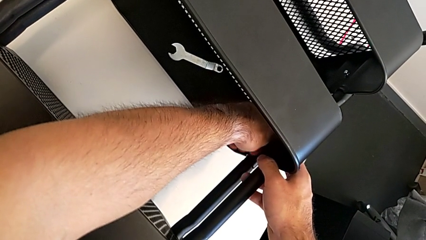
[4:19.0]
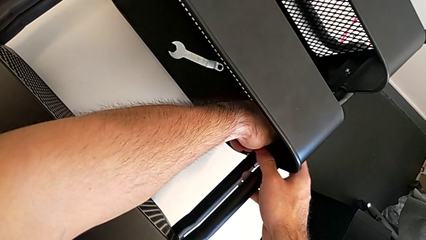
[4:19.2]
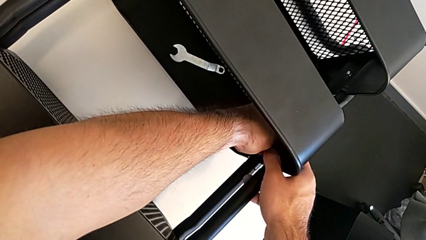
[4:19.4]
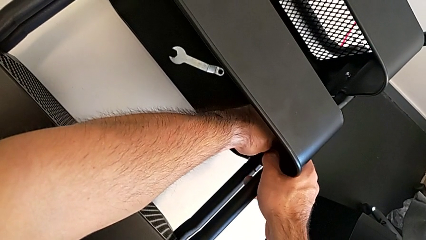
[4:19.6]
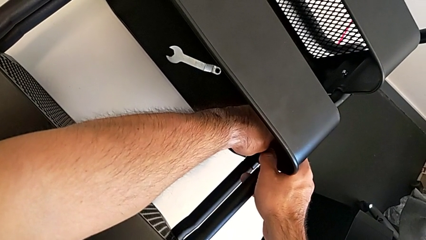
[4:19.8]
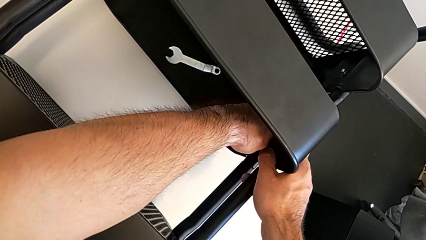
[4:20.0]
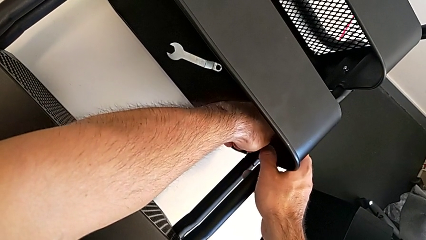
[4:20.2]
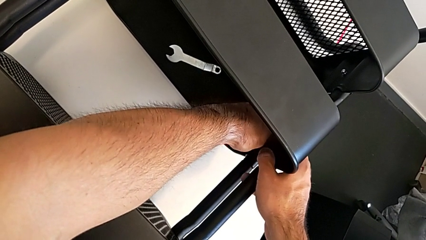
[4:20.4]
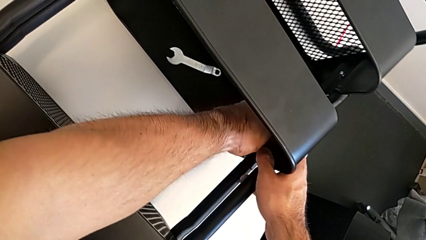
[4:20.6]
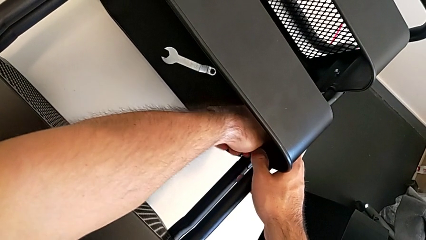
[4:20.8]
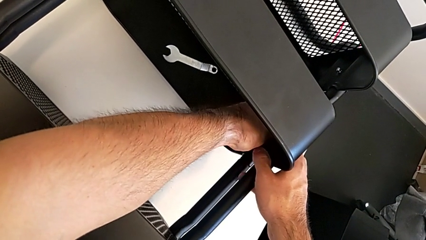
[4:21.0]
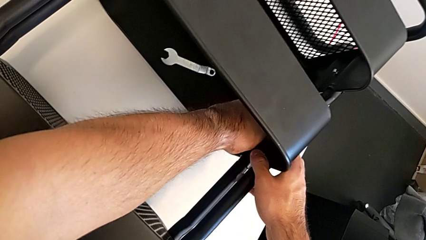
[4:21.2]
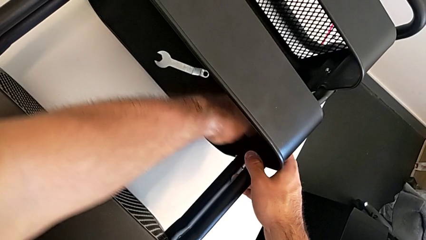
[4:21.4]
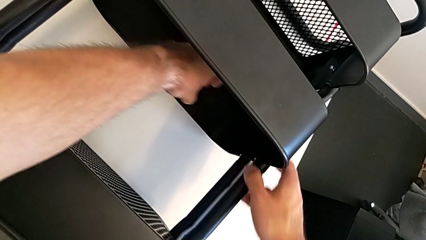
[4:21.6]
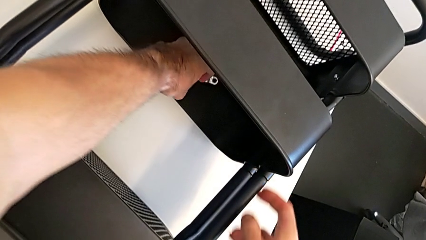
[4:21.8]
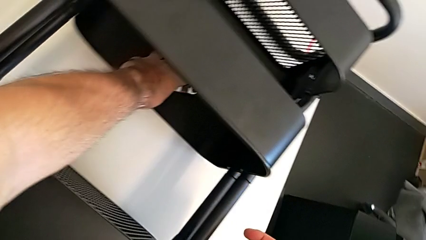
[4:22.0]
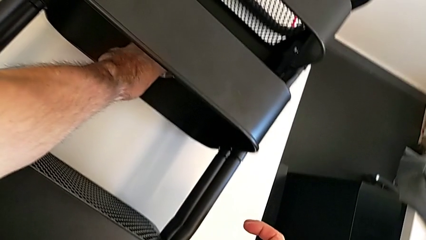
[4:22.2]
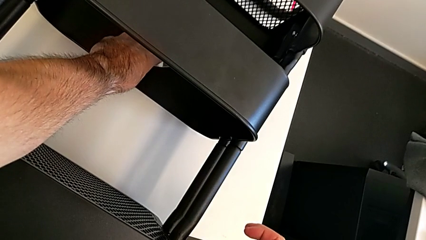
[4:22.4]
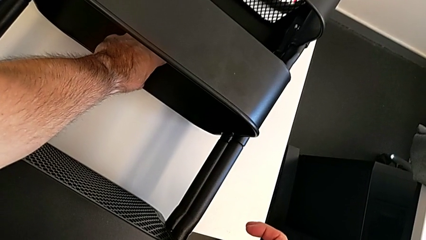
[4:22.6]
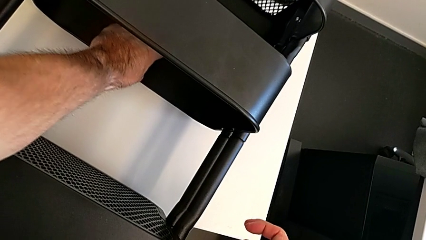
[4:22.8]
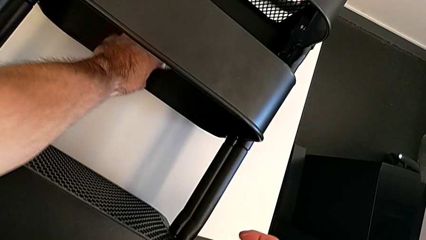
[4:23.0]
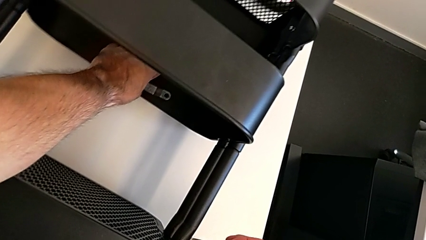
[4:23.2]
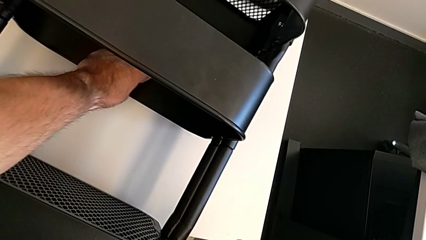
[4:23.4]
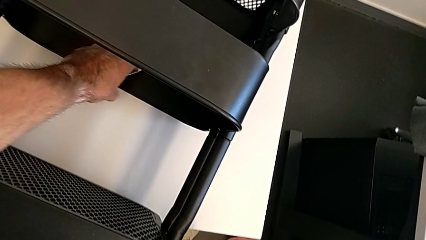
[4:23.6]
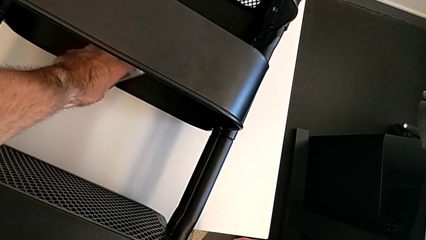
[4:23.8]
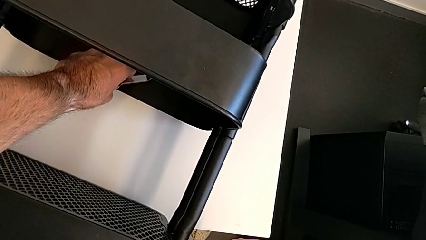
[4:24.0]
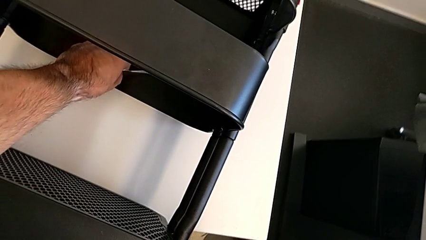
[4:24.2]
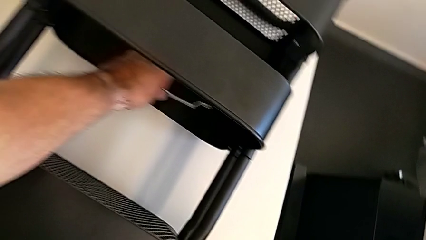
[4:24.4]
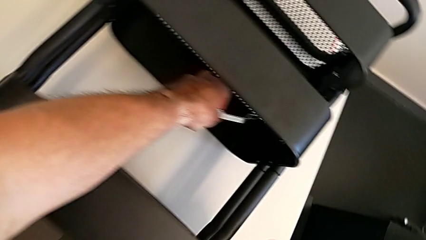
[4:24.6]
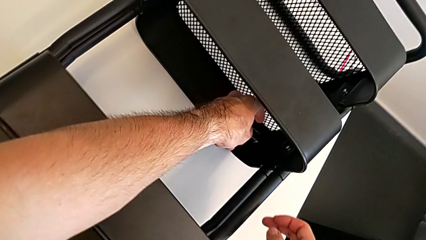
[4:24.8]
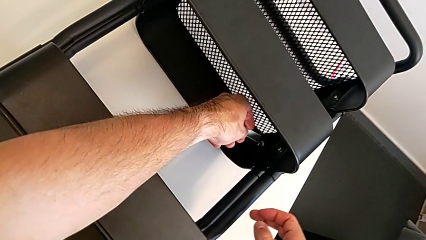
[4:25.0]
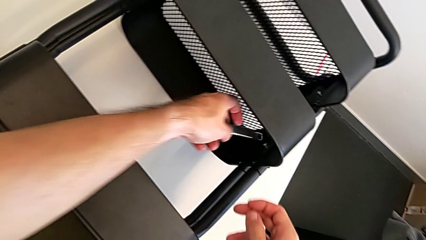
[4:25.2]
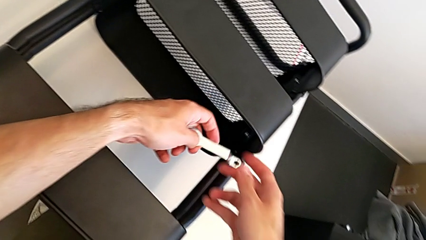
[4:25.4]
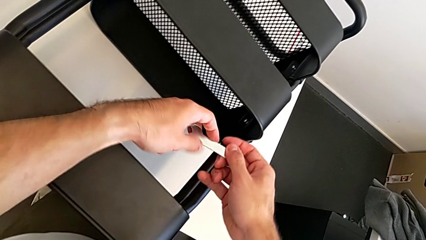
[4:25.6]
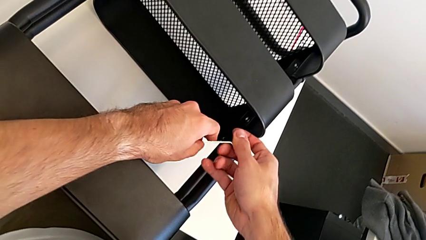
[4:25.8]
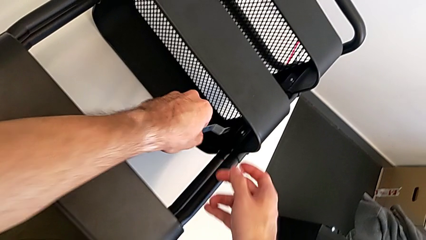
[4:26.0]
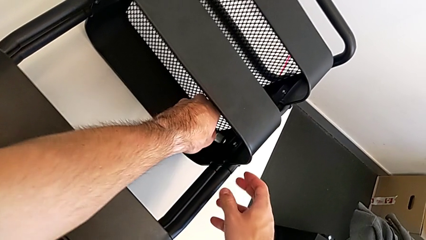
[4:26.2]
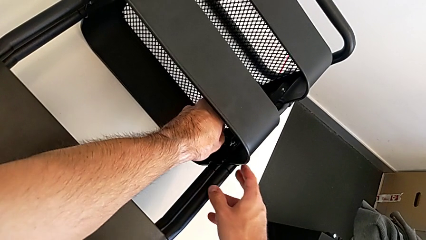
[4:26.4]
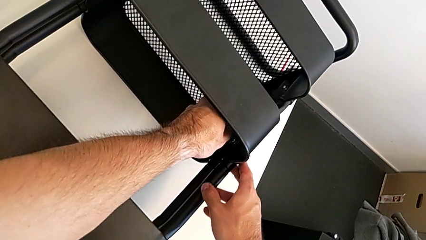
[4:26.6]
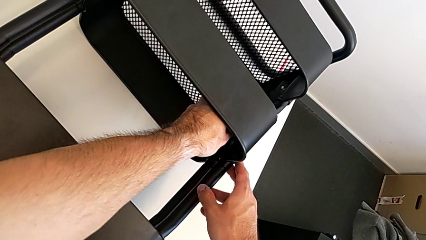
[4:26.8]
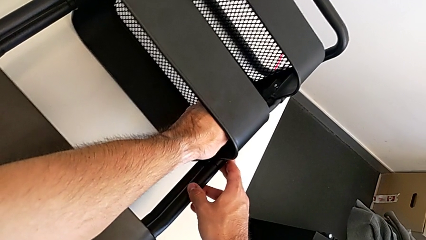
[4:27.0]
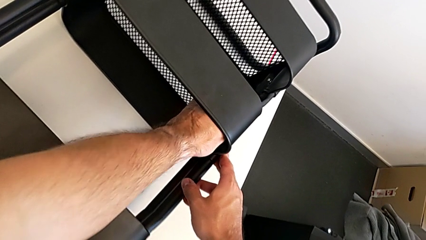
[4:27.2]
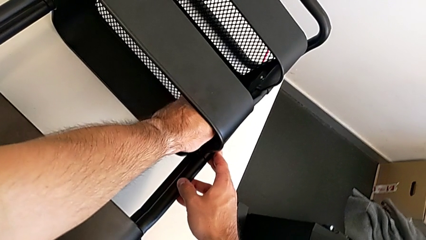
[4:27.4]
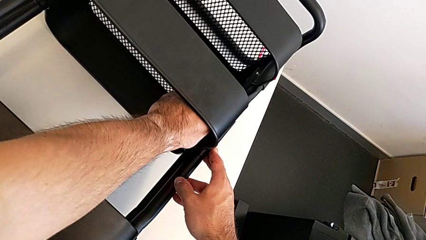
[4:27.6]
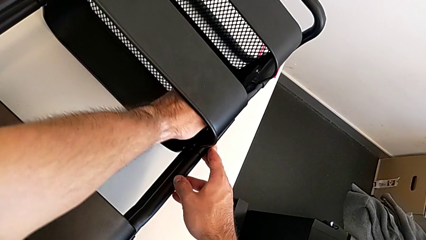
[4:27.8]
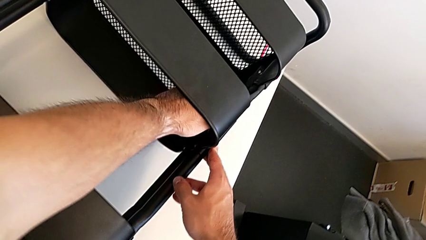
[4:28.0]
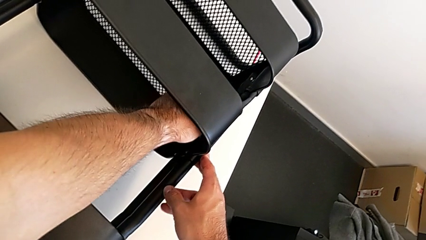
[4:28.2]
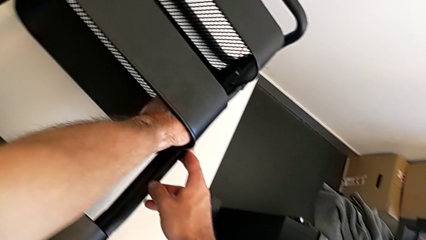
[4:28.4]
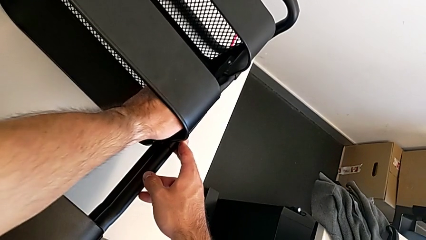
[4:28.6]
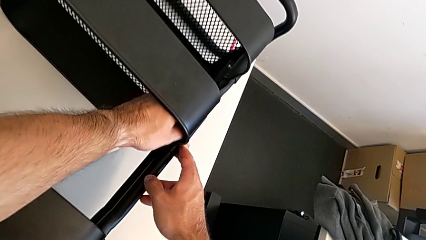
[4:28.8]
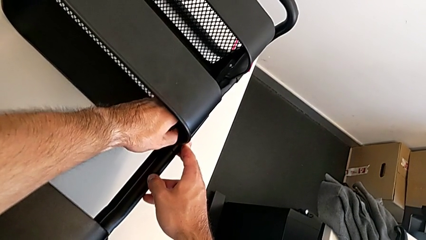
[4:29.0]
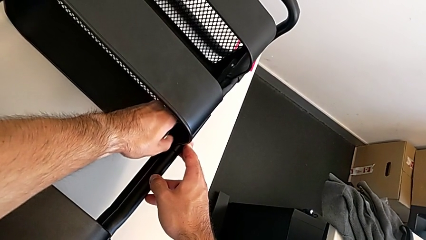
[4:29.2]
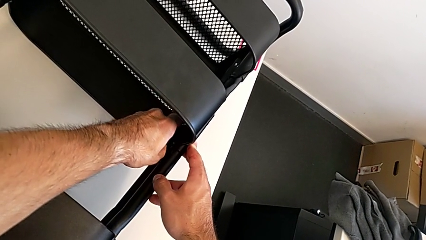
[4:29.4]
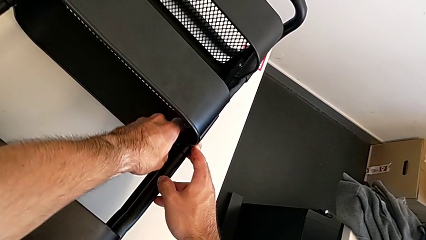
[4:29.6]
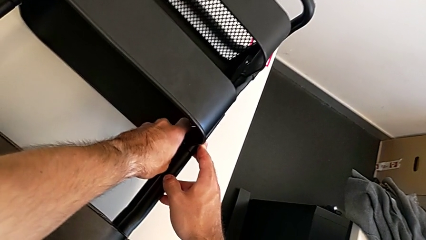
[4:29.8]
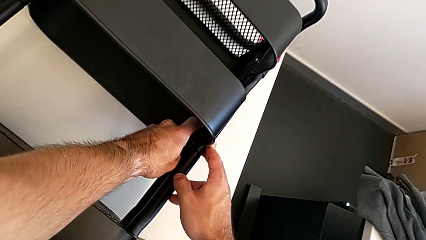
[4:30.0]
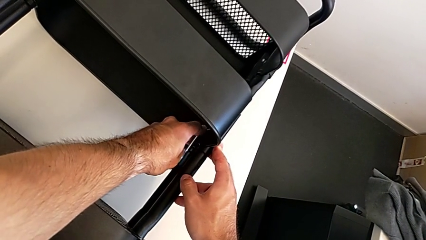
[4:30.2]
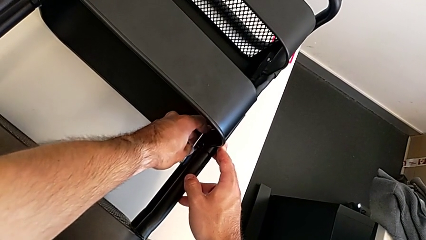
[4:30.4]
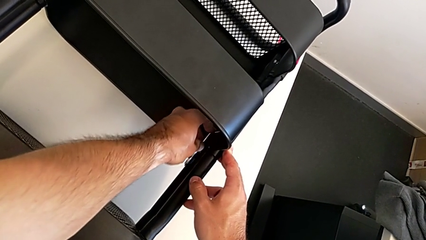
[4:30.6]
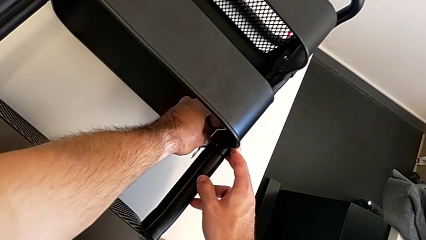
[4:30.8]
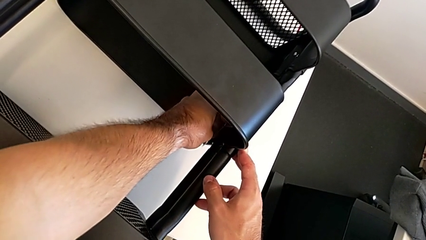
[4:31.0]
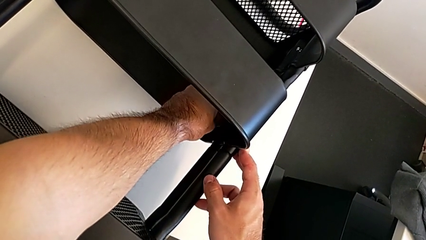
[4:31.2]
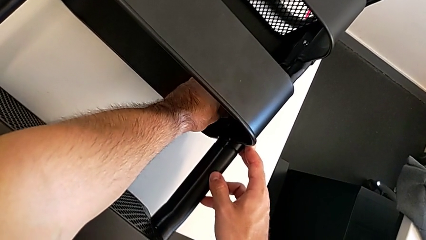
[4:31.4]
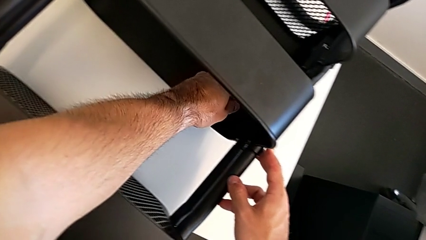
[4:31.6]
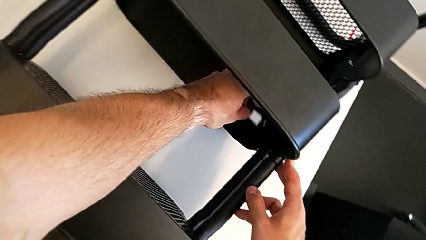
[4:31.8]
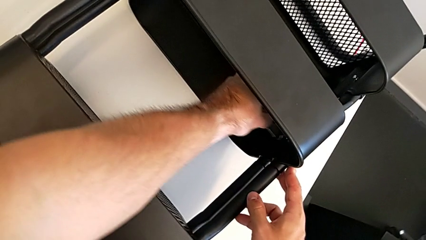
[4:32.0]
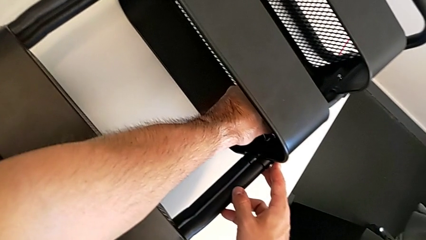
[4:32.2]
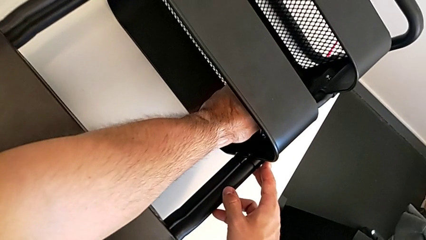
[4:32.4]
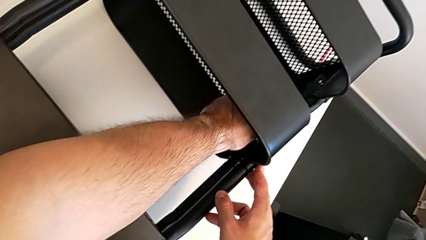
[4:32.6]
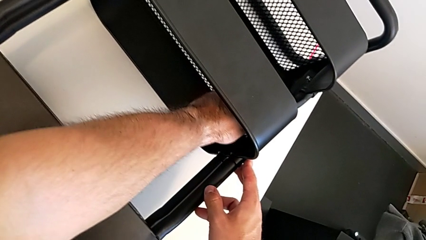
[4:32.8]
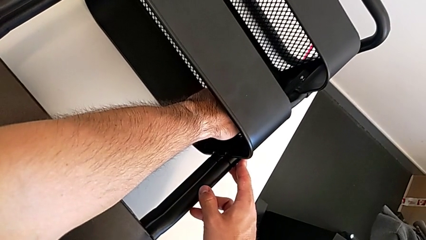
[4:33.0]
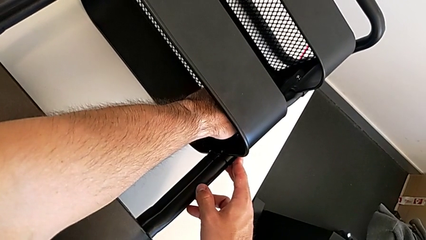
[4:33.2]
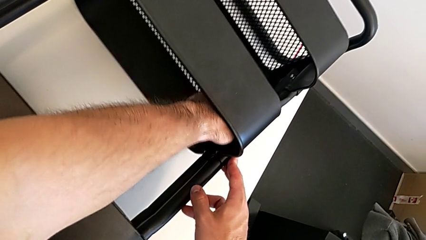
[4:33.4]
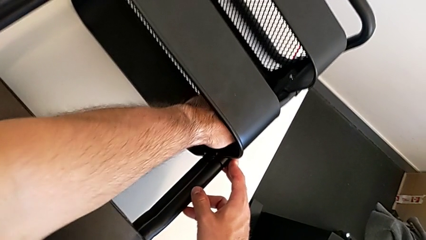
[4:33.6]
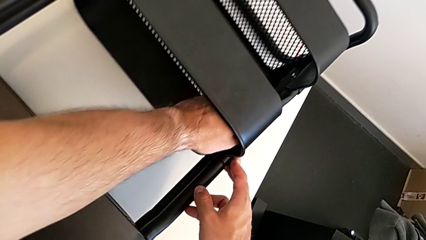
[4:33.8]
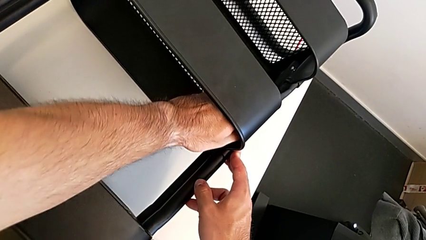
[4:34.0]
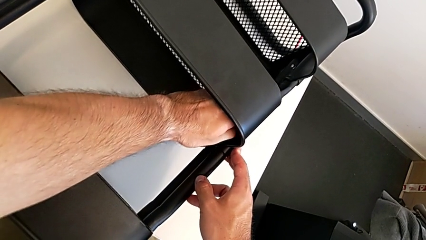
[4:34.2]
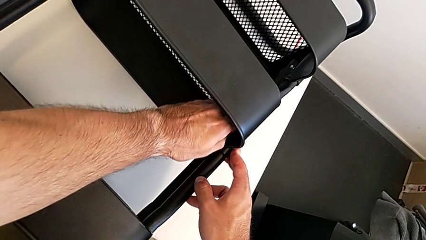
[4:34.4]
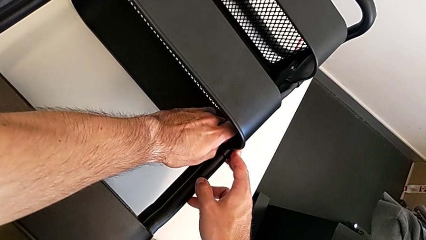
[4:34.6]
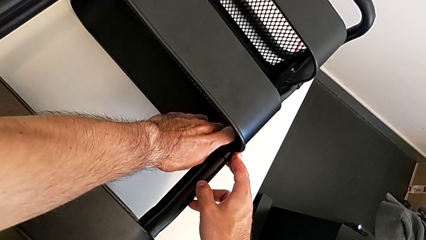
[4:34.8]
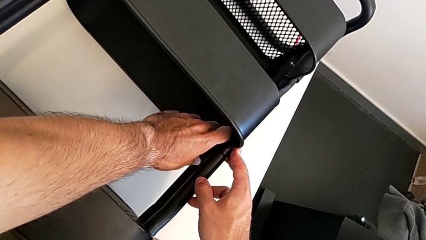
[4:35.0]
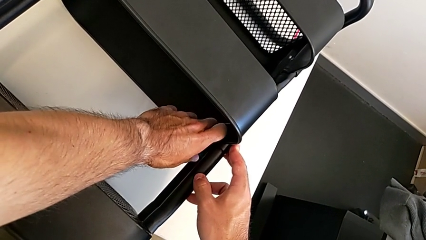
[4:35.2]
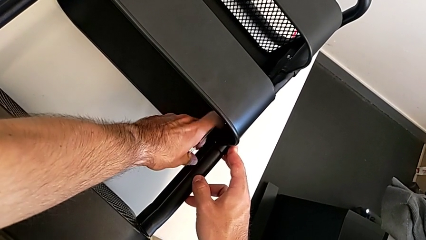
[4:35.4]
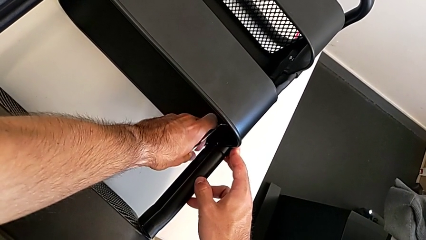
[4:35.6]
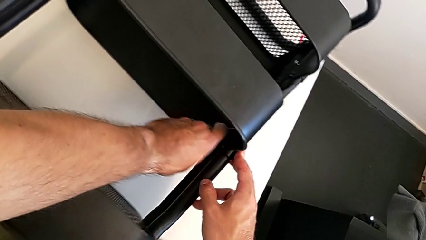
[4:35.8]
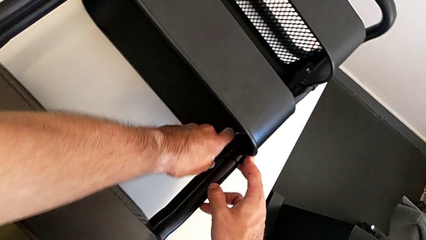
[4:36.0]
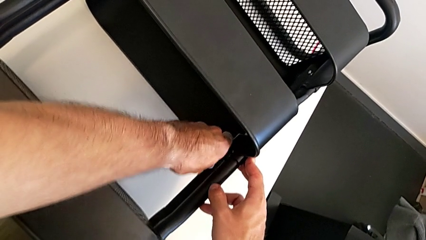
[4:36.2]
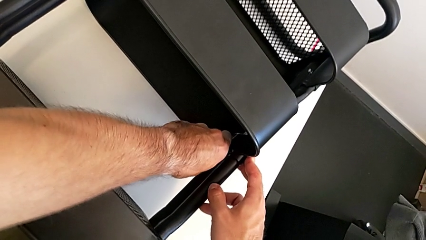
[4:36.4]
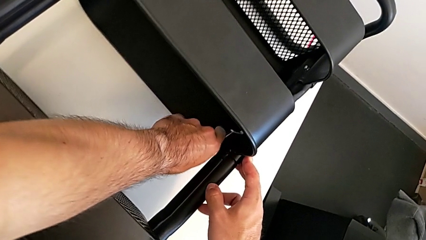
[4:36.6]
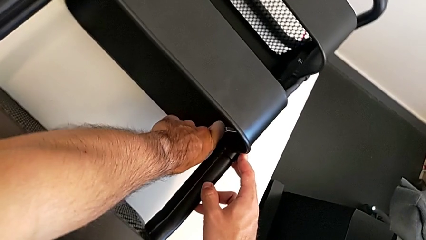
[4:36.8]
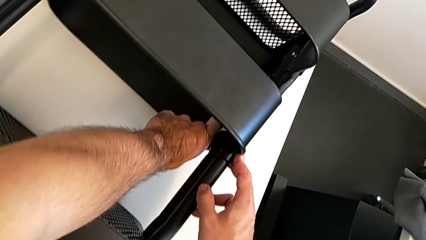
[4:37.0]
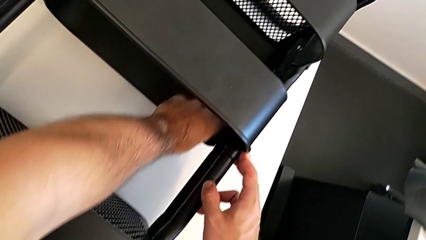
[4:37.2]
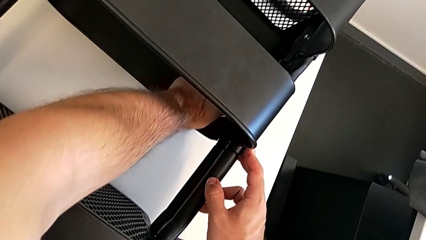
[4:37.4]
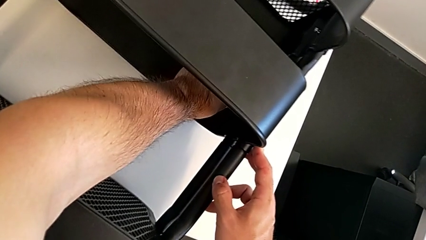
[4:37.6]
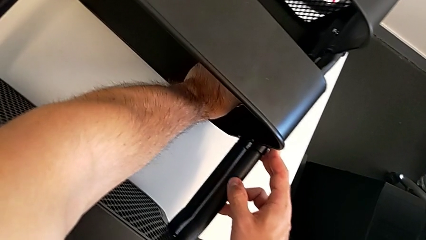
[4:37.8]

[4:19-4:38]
The camera wearer is unscrewing the right hexagon cap nut of the middle tray. They unscrew the right hexagon cap nut, grab the hexagonal wrench and begin to unscrew the right hexagon cap nut.
